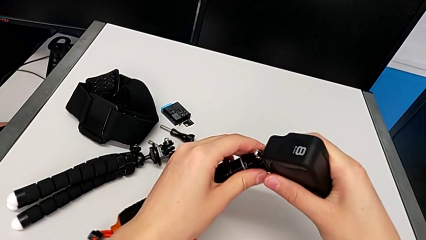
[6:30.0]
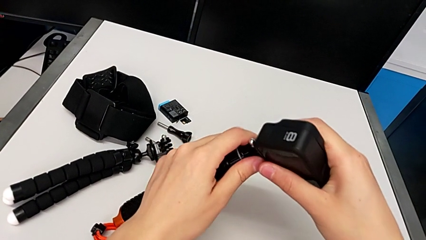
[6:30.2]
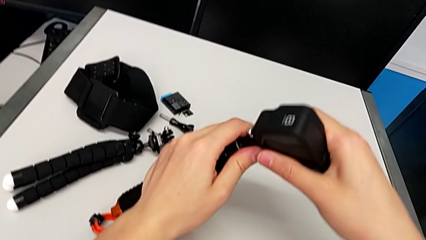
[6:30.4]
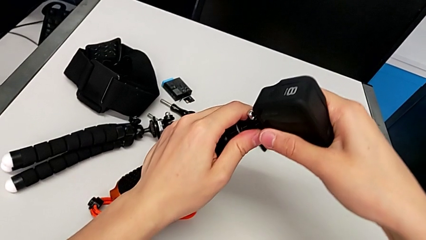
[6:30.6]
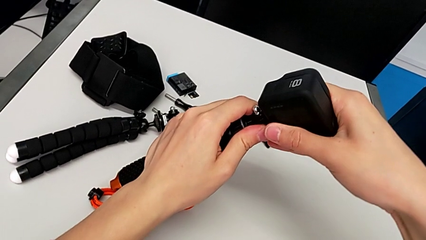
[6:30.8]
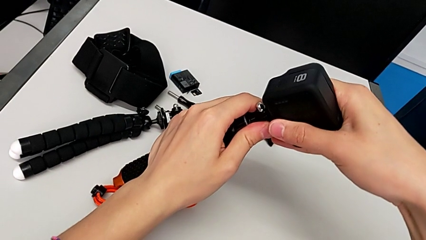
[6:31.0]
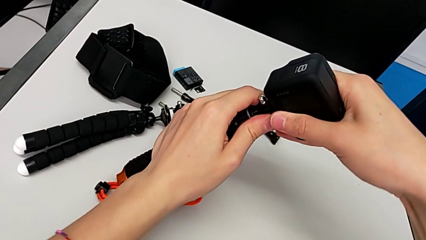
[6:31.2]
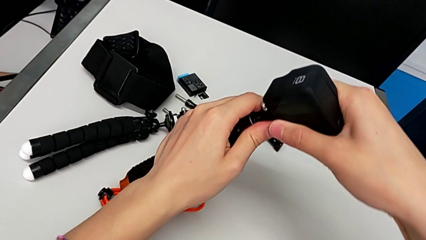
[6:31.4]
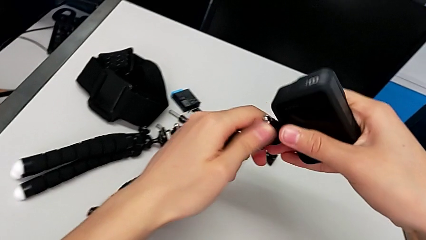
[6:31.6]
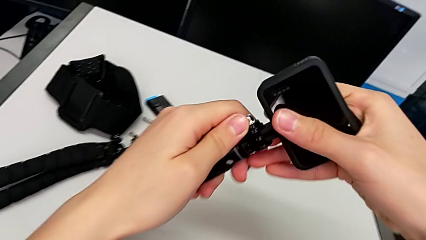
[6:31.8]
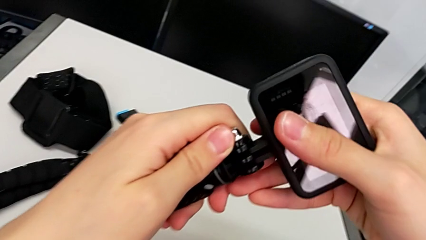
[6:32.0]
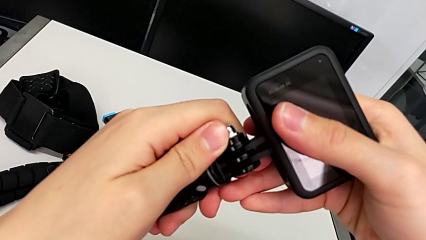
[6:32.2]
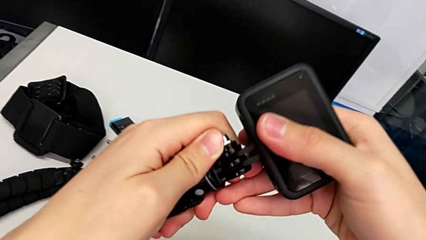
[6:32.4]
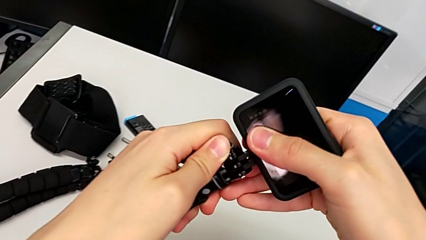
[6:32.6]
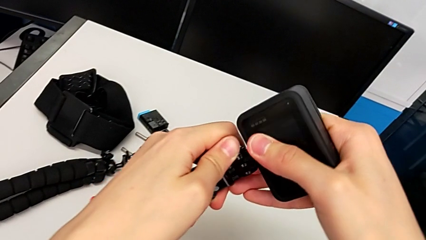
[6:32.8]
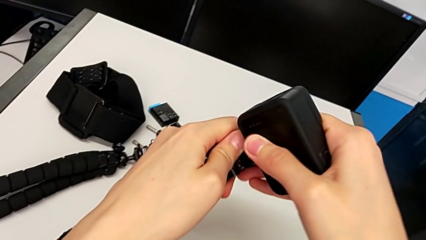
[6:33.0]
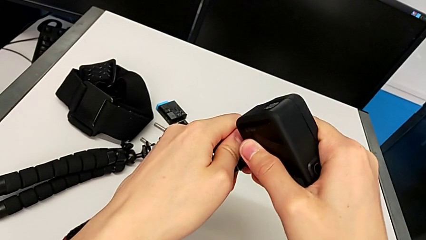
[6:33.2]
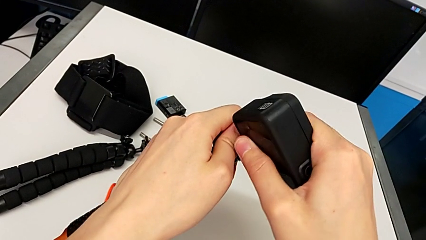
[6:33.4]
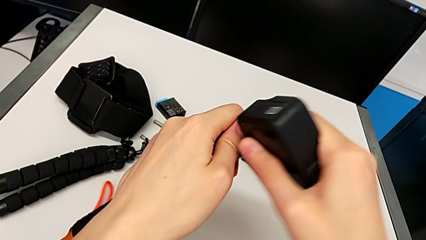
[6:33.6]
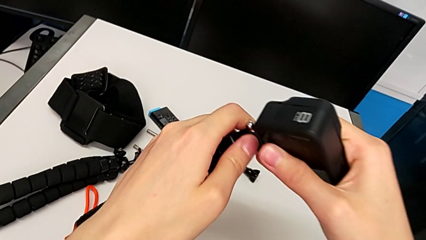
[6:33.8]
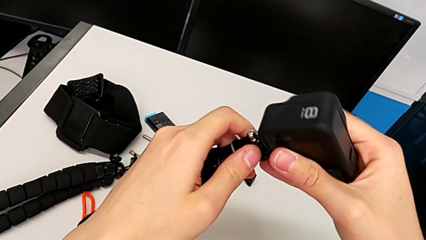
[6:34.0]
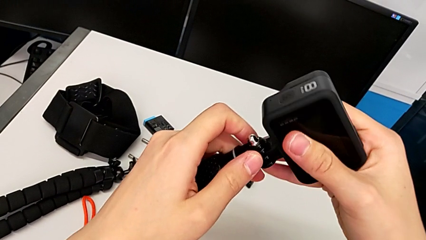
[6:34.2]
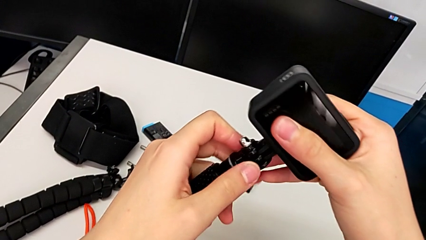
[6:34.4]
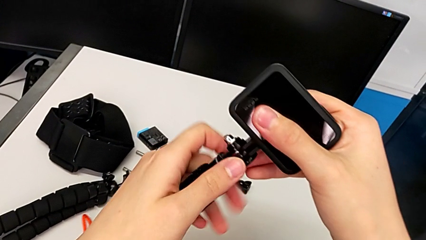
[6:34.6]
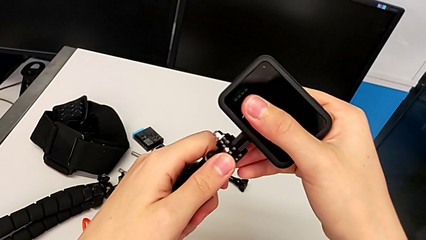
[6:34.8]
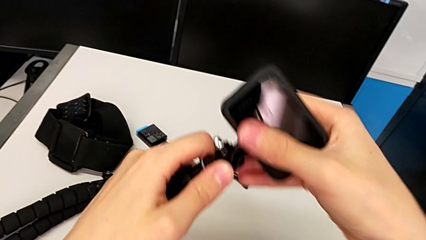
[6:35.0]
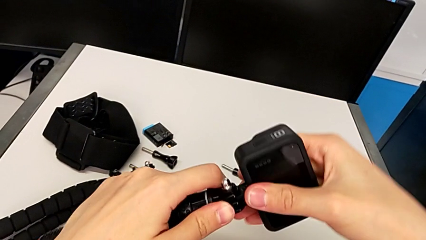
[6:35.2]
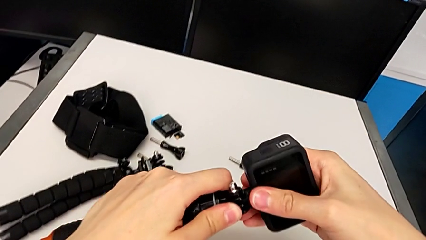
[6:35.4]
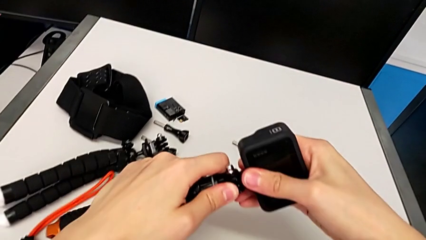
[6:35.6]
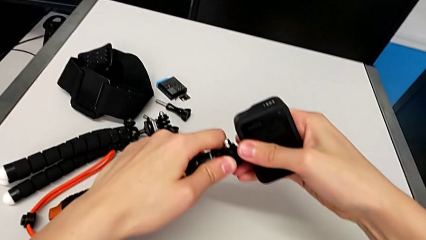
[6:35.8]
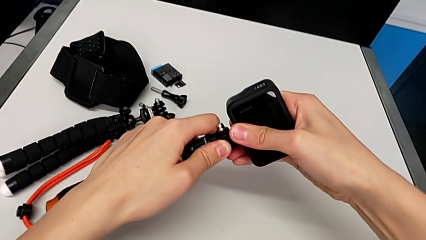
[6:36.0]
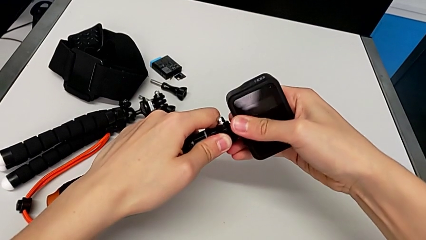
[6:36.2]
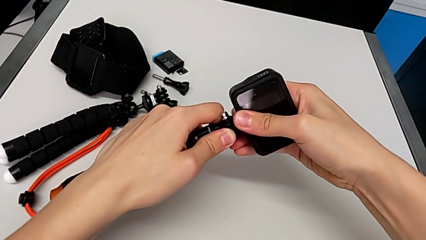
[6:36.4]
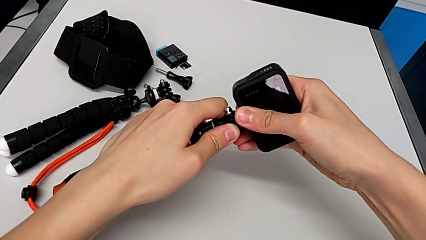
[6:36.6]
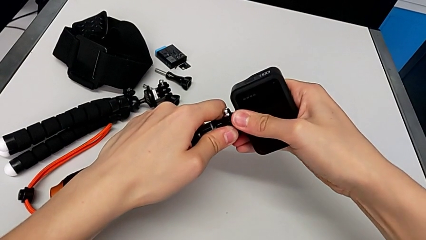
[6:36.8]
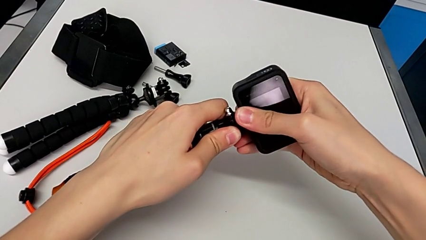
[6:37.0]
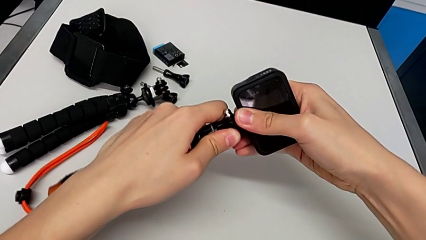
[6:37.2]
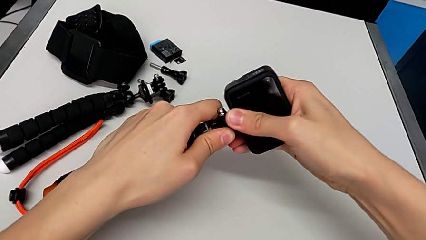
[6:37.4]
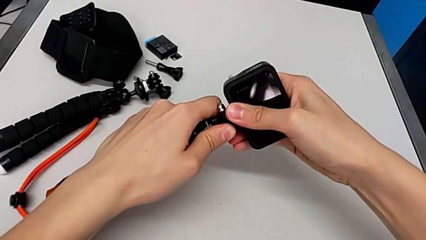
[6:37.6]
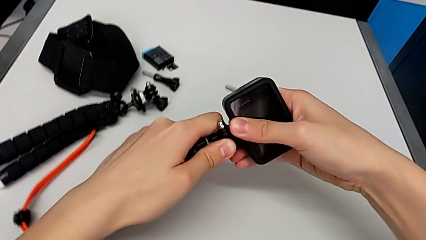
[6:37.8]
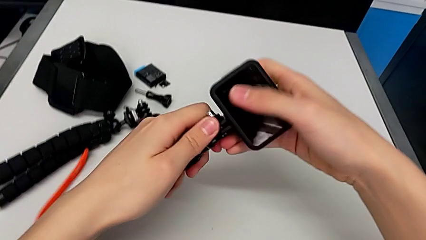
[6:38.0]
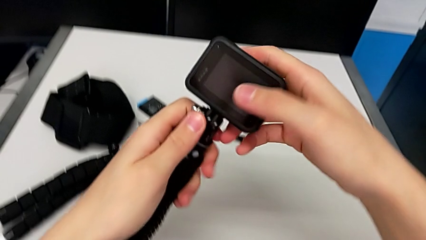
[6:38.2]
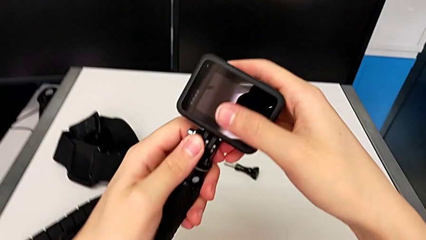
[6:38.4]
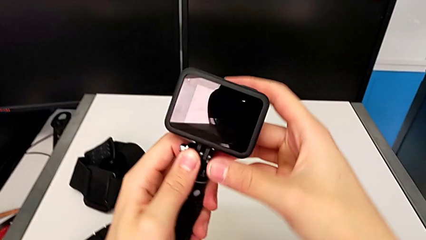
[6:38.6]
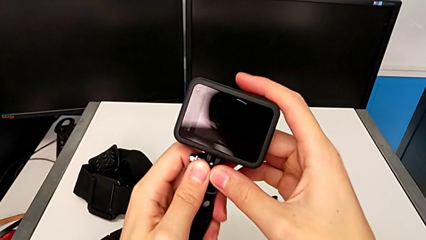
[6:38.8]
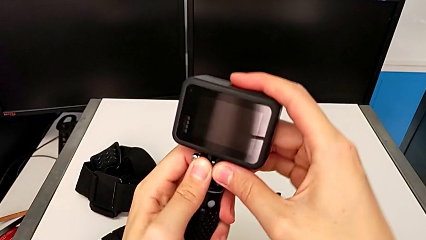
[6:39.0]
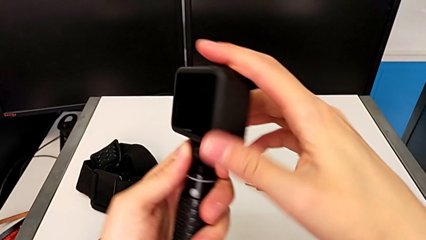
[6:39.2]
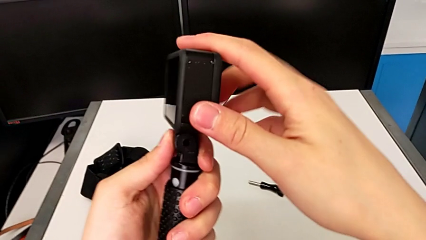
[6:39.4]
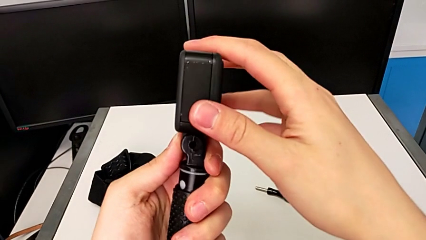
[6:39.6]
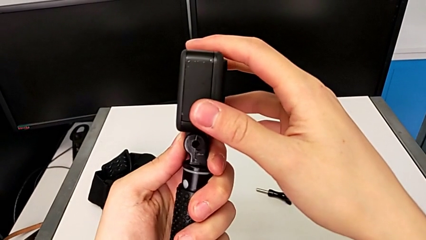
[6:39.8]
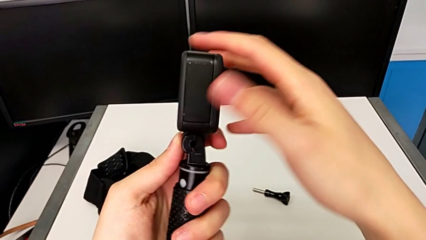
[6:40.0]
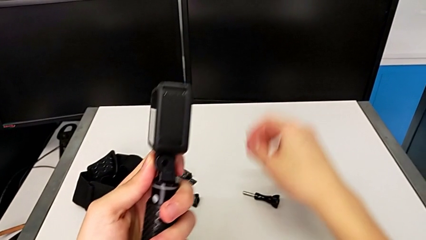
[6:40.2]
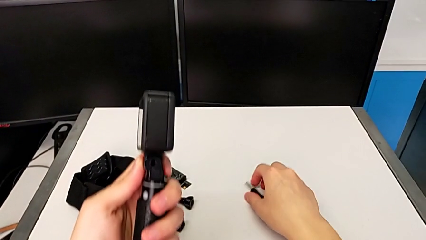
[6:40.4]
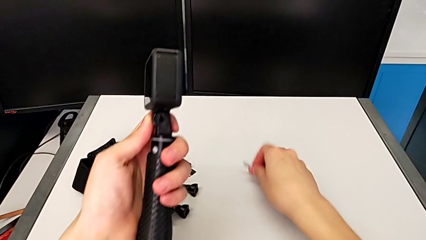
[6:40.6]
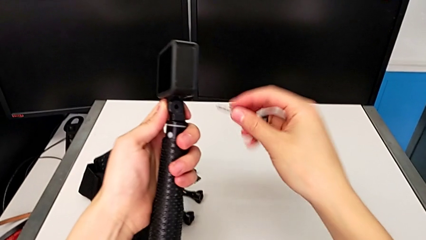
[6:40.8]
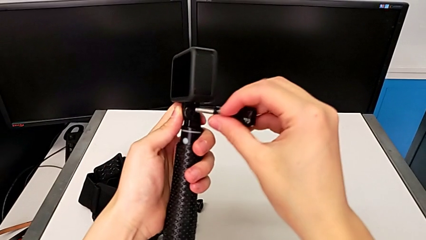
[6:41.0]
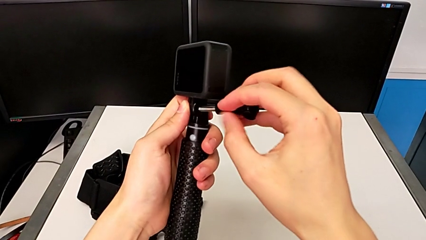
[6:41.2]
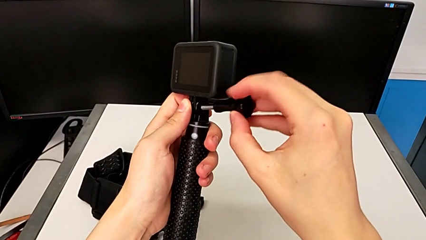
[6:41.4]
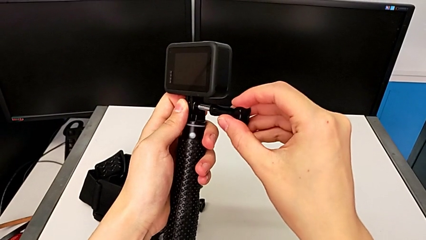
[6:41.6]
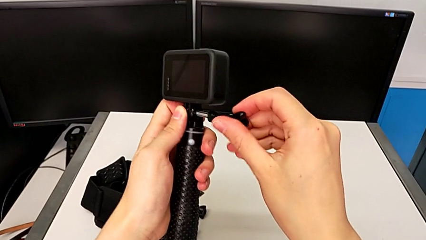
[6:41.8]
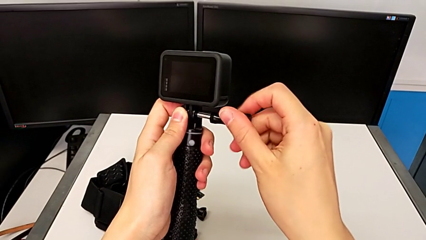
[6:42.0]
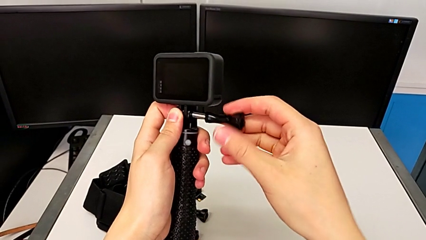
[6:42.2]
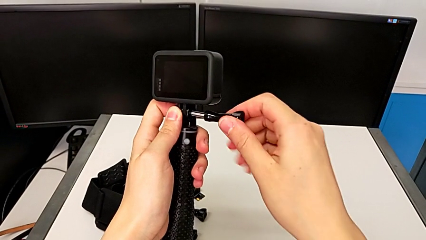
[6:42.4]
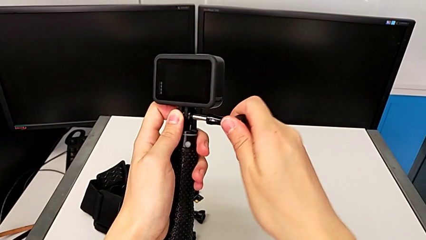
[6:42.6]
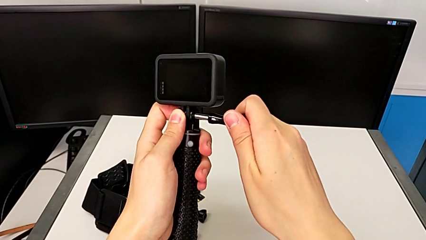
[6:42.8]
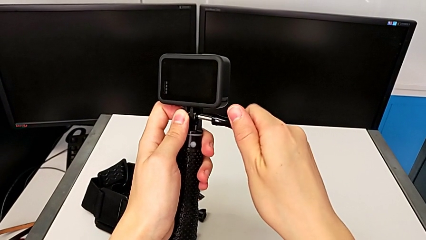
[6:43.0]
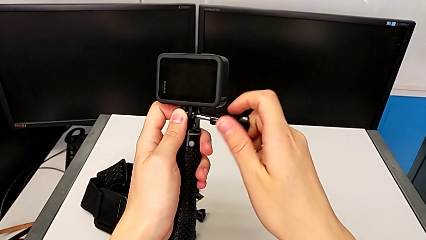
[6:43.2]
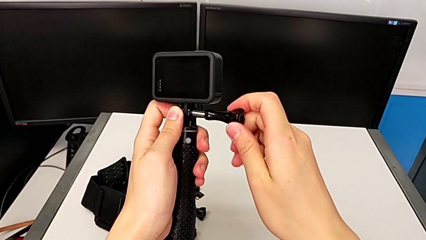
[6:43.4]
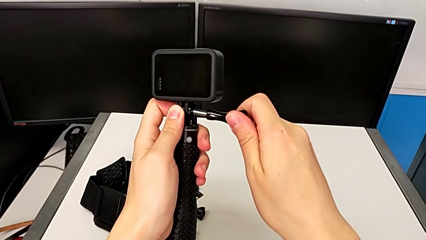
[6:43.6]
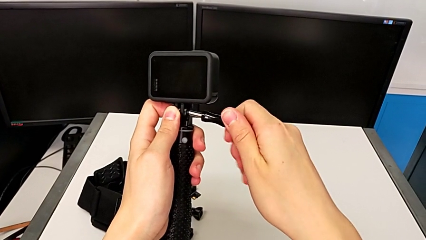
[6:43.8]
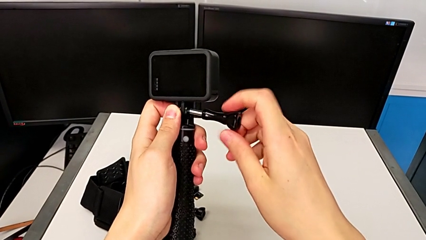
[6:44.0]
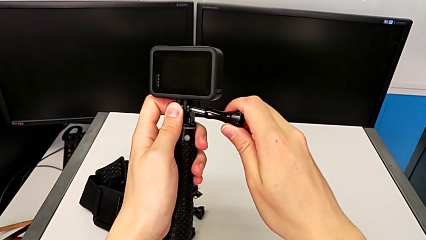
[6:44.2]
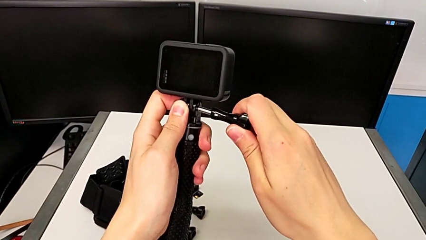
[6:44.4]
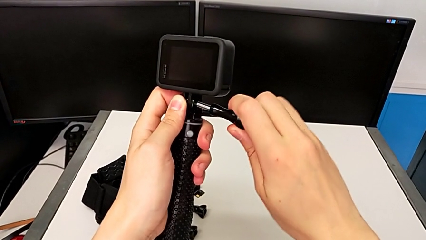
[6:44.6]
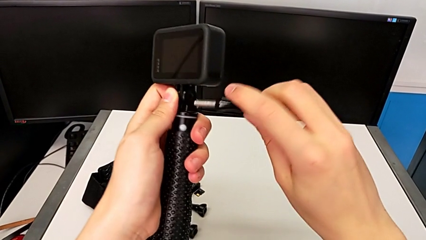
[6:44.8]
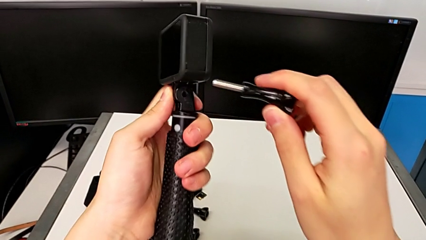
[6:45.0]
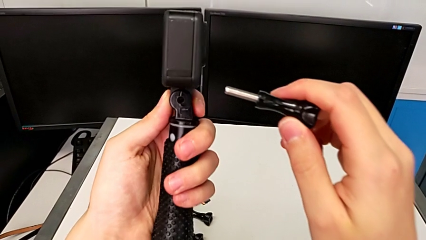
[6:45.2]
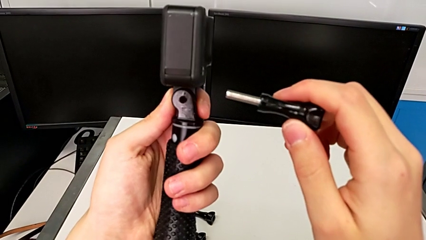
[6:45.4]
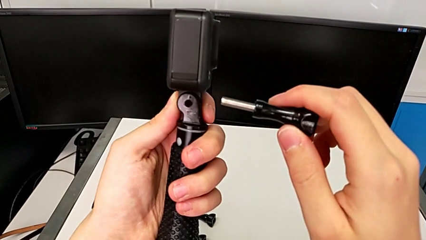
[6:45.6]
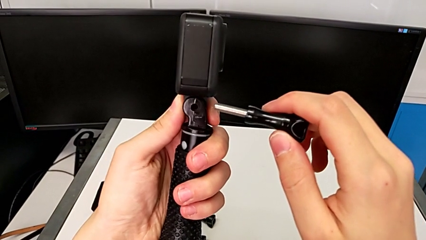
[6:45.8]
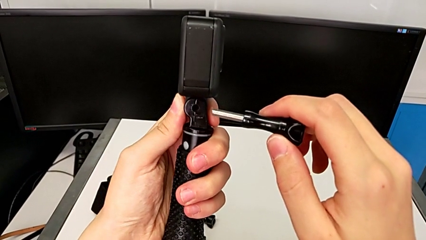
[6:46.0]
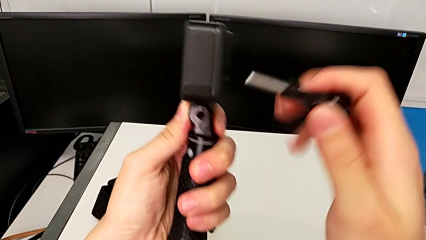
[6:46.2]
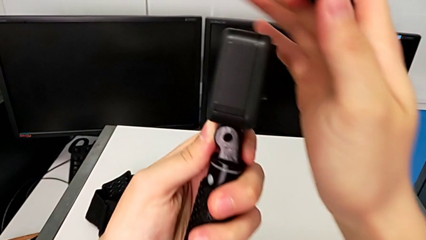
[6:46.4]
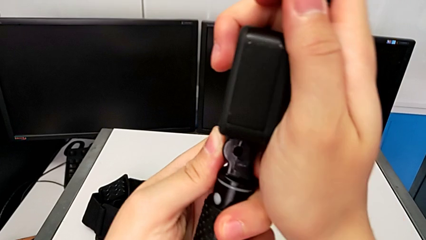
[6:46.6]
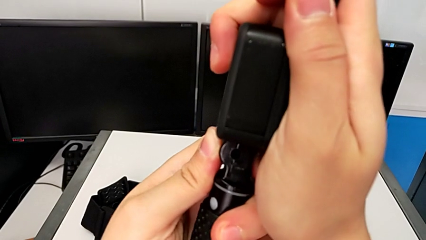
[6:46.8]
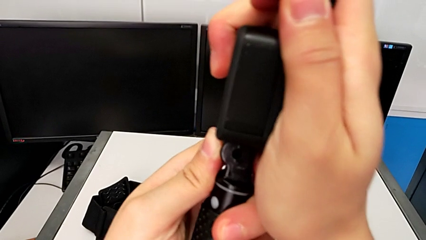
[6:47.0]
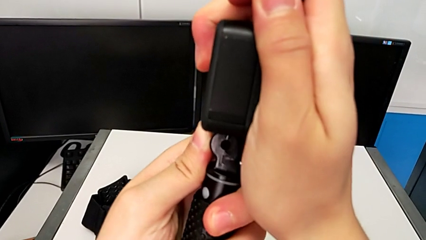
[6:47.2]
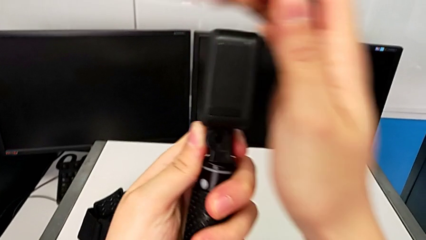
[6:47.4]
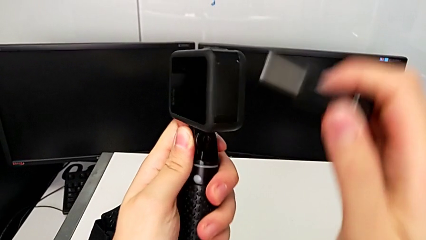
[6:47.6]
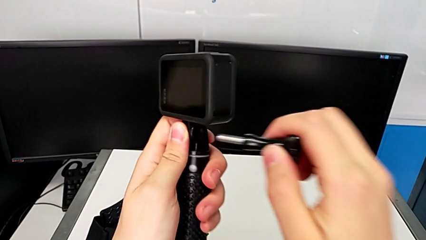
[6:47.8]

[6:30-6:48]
The camera wearer is disassembling the tripod on the GoPro and changing it to the handle mount. They push the GoPro, screw it and inspect it.
